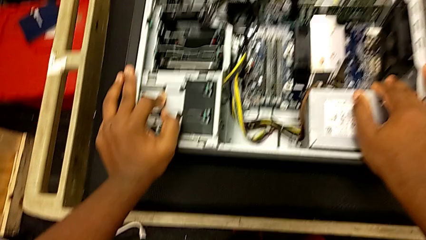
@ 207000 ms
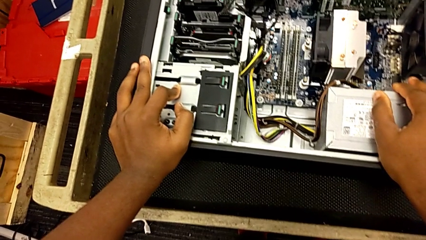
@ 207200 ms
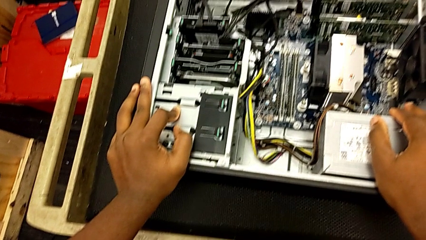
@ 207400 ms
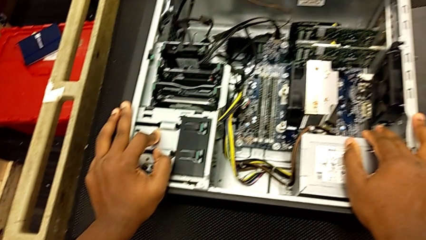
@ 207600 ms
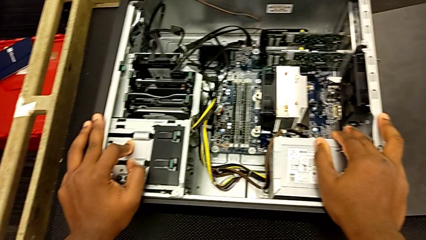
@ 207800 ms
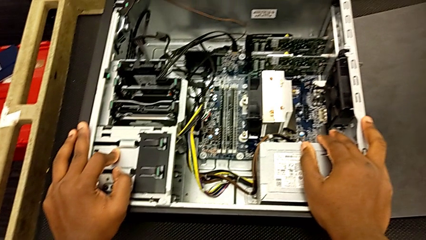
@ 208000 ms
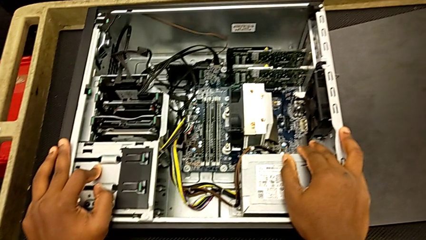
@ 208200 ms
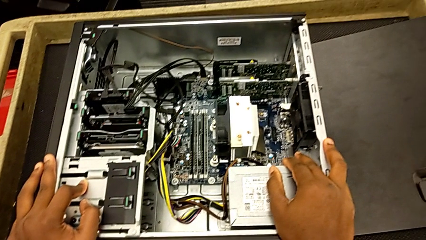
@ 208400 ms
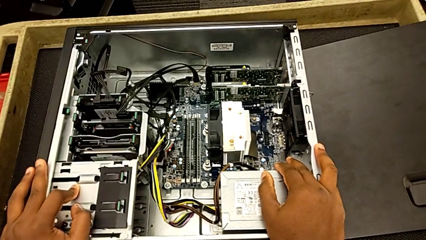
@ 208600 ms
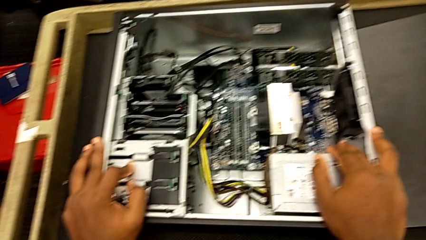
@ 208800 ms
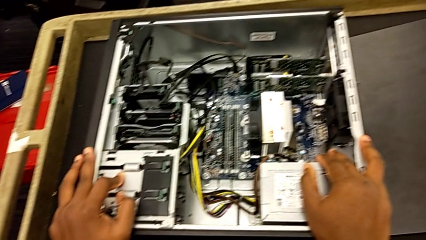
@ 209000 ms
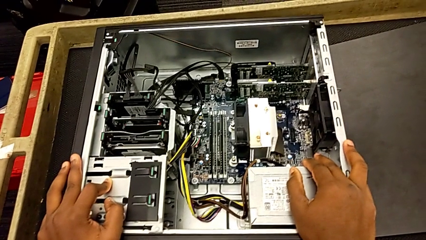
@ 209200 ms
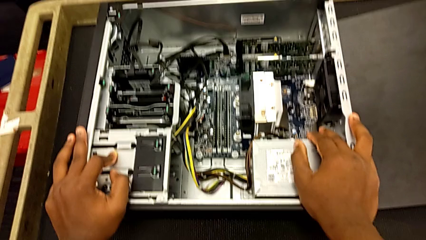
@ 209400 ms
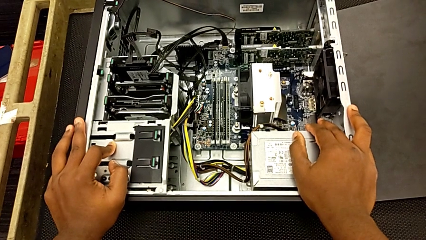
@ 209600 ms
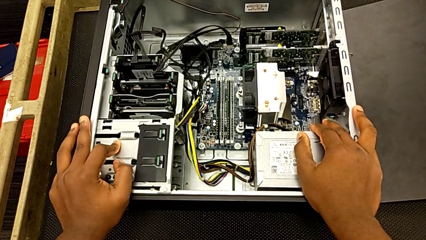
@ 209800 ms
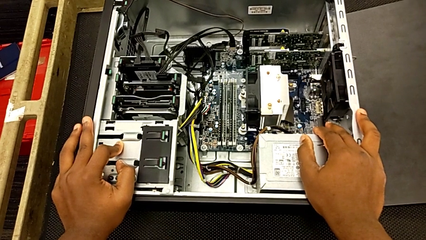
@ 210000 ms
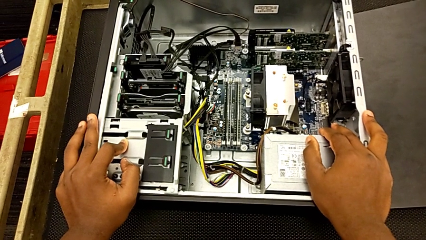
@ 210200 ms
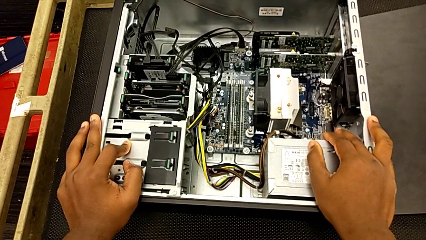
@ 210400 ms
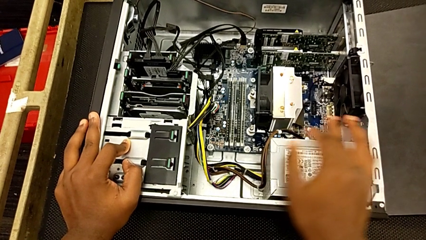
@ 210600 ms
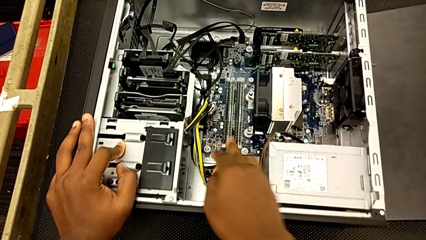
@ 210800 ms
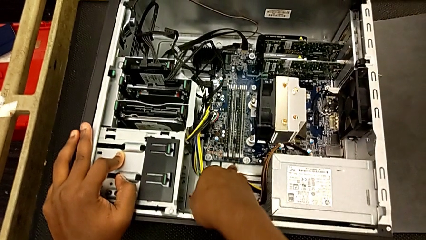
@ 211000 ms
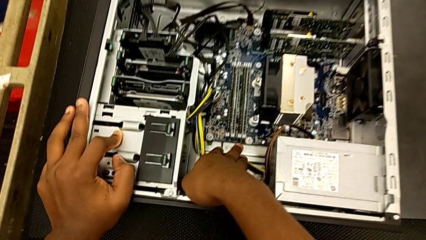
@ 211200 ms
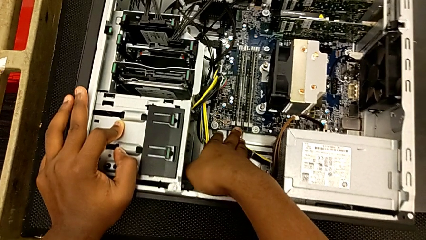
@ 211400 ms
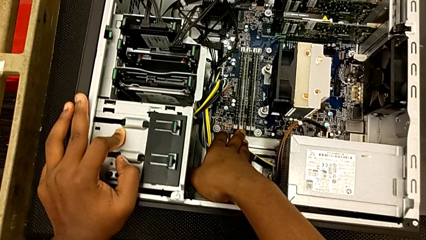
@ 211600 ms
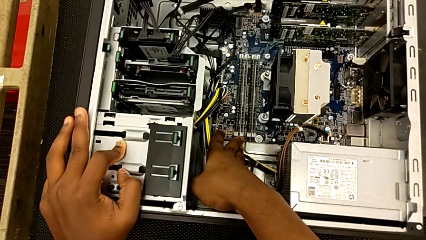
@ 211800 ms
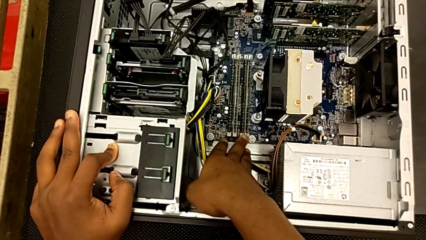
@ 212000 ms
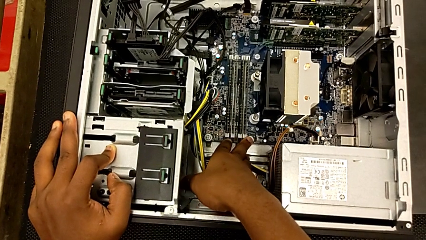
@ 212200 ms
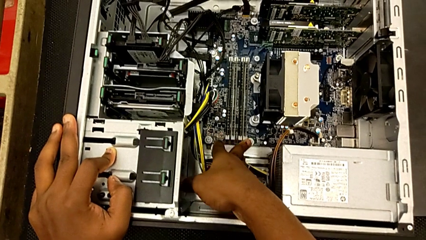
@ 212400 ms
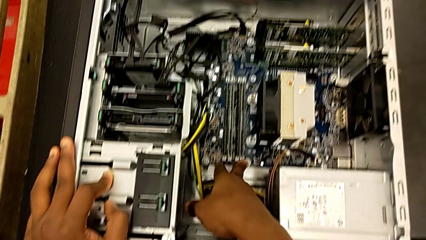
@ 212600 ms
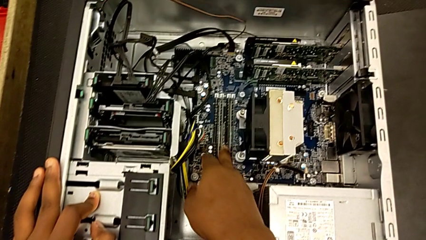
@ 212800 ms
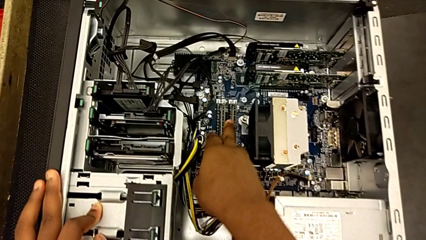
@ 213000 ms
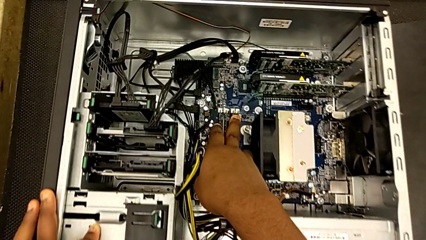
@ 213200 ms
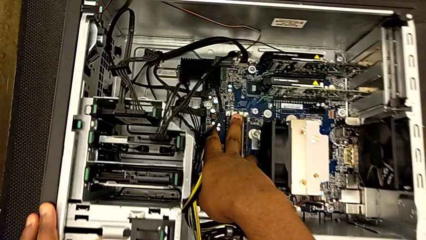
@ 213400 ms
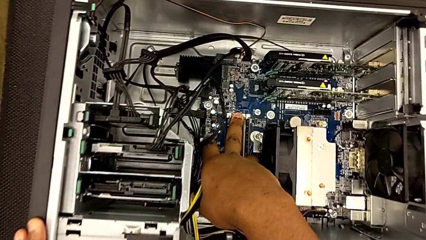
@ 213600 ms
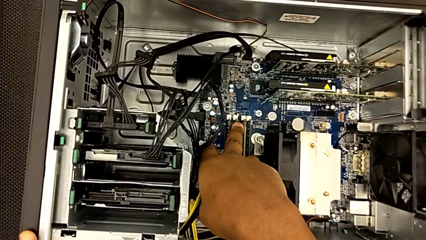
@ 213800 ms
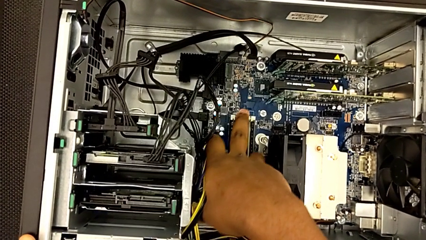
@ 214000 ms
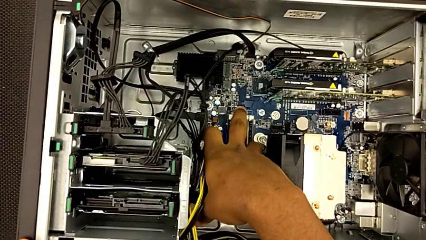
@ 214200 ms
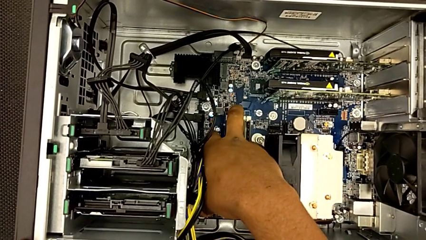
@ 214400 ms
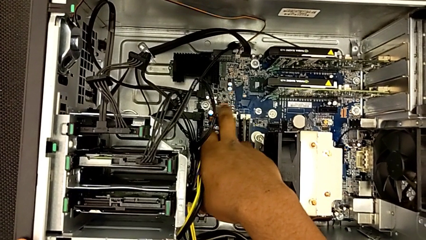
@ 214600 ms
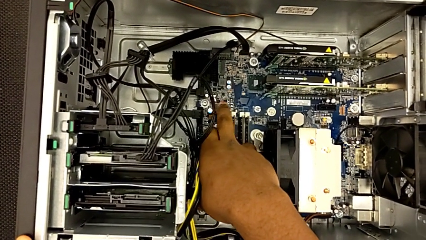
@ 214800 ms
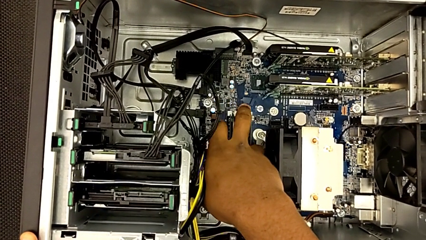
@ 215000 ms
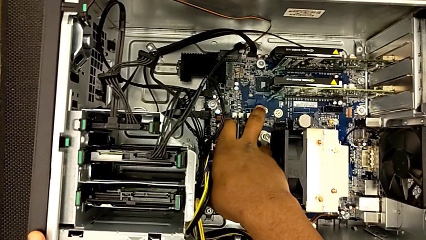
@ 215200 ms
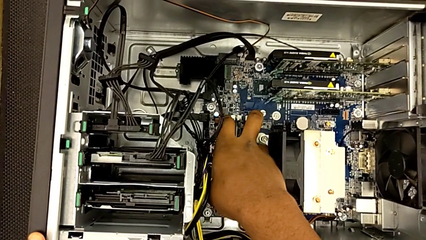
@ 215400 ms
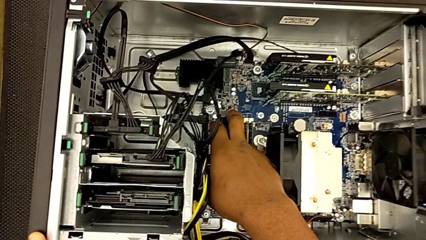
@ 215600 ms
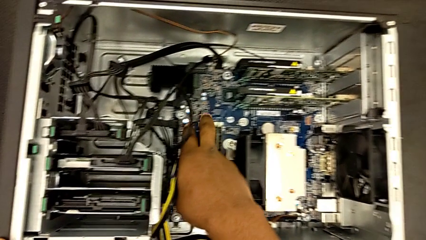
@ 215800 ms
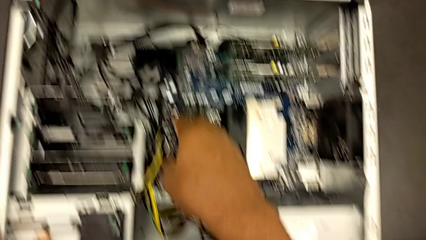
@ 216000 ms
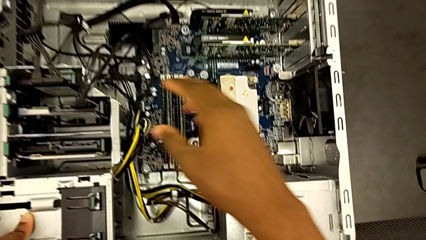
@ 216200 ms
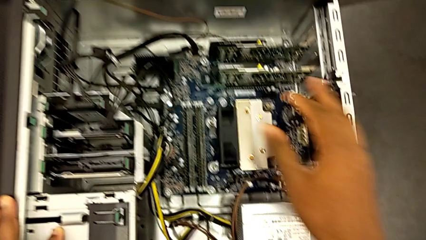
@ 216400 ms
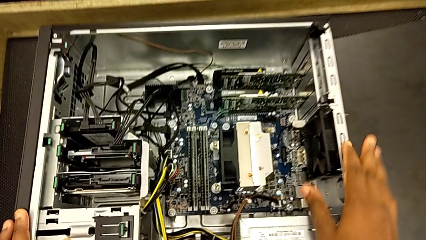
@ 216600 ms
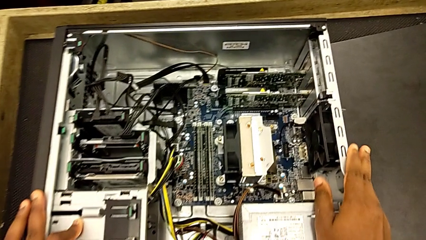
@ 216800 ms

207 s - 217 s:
The camera wearer is putting the RAM tabs back in place. They inspect the RAM.

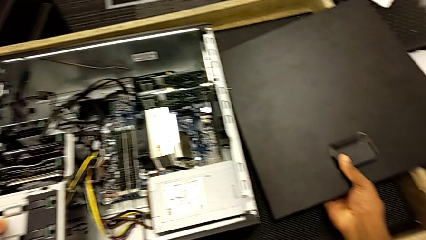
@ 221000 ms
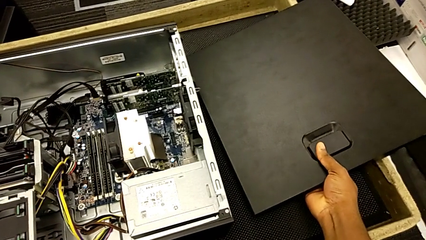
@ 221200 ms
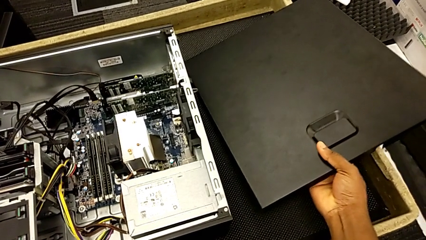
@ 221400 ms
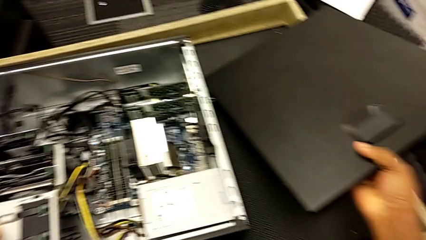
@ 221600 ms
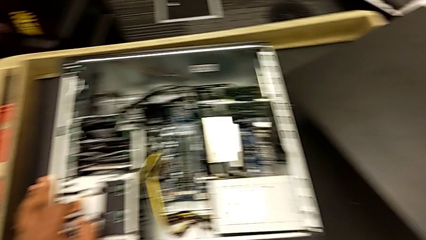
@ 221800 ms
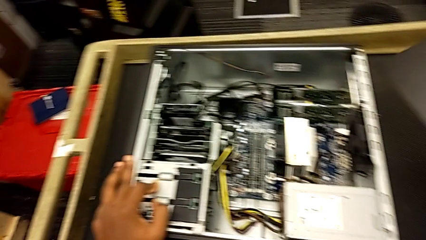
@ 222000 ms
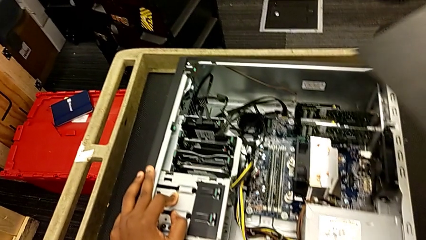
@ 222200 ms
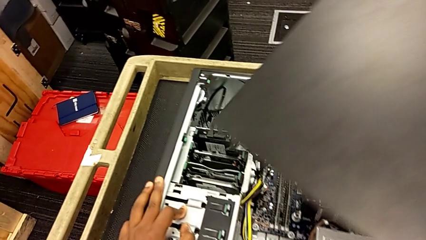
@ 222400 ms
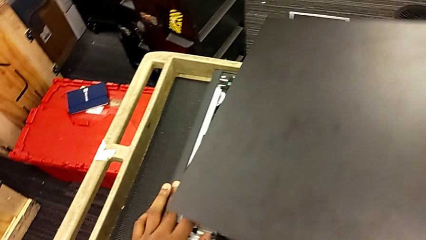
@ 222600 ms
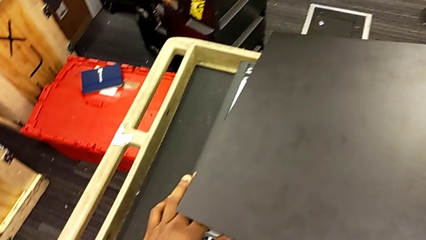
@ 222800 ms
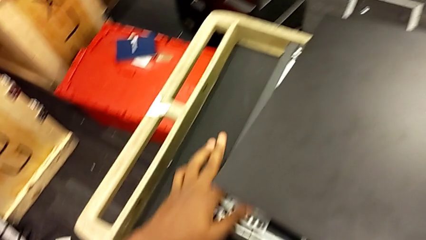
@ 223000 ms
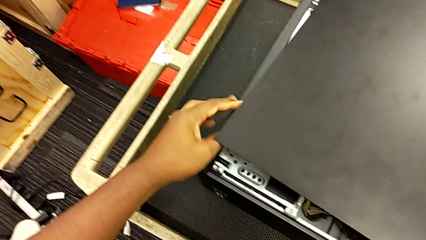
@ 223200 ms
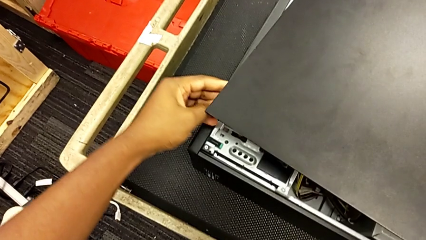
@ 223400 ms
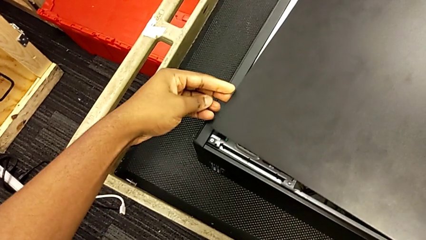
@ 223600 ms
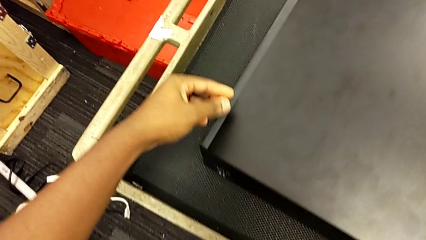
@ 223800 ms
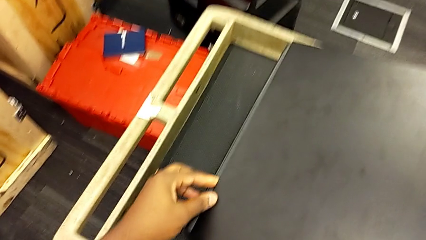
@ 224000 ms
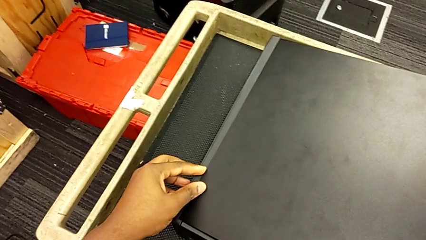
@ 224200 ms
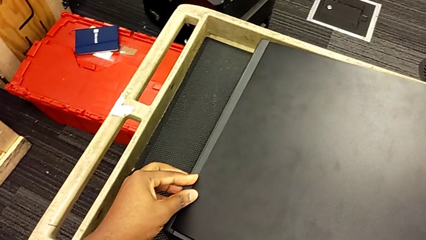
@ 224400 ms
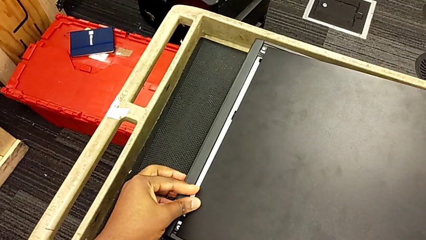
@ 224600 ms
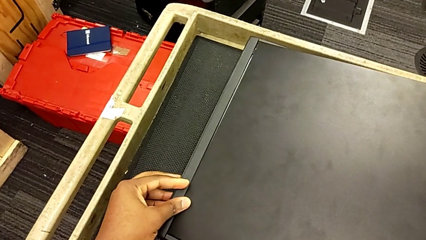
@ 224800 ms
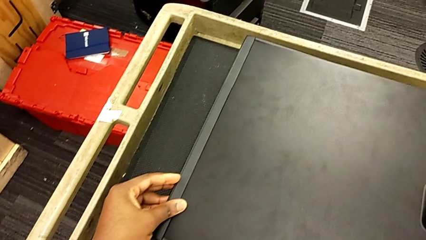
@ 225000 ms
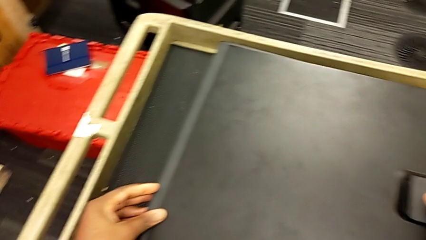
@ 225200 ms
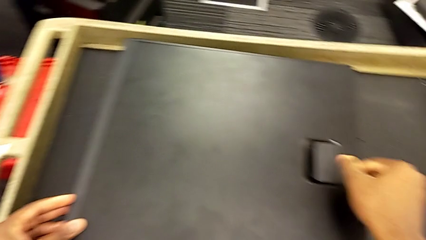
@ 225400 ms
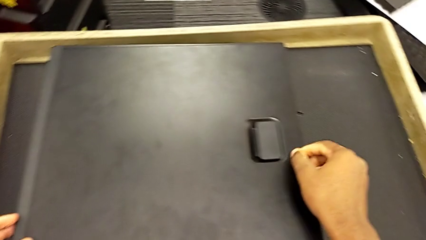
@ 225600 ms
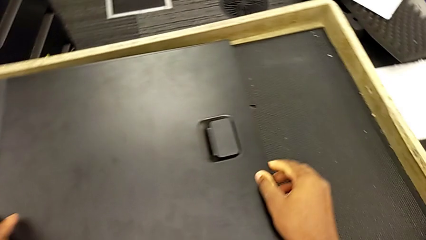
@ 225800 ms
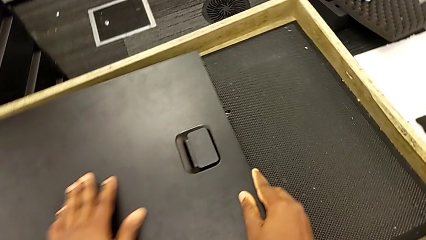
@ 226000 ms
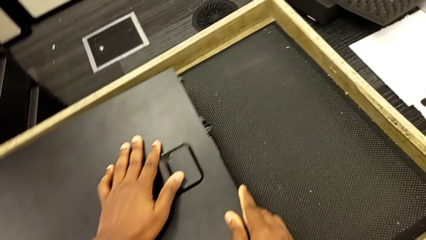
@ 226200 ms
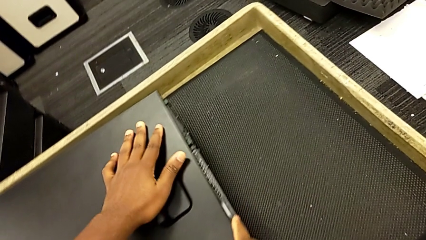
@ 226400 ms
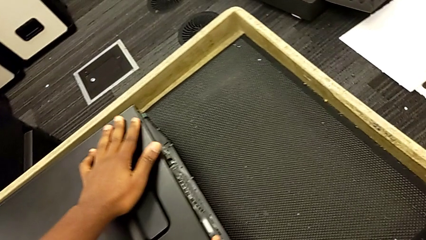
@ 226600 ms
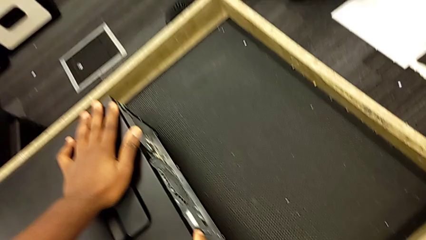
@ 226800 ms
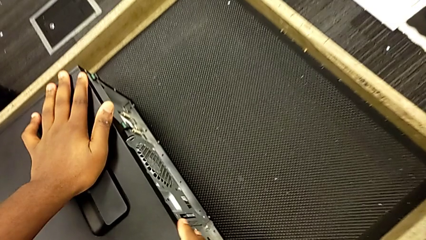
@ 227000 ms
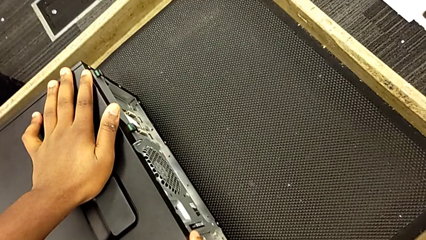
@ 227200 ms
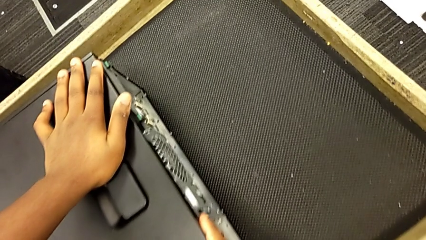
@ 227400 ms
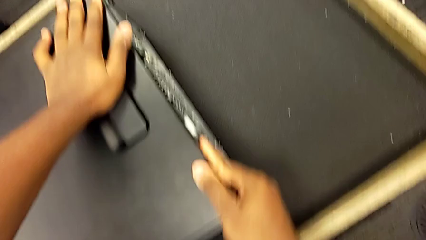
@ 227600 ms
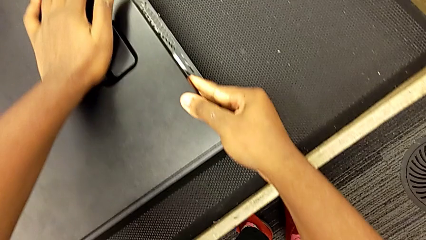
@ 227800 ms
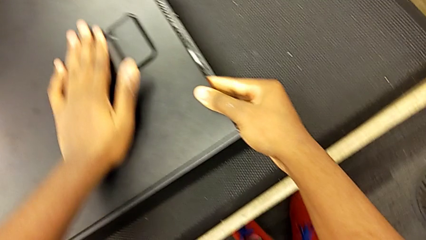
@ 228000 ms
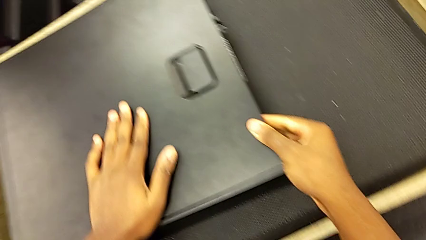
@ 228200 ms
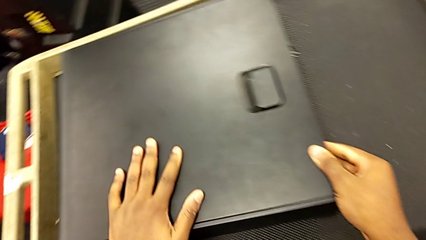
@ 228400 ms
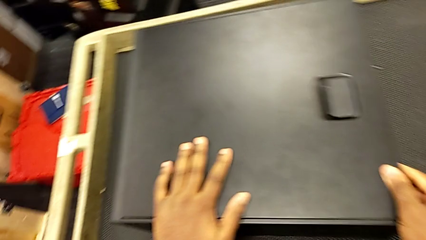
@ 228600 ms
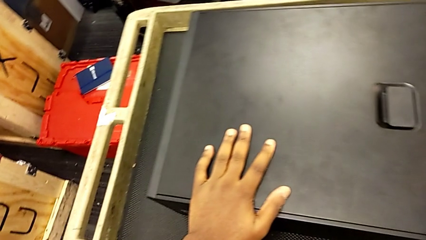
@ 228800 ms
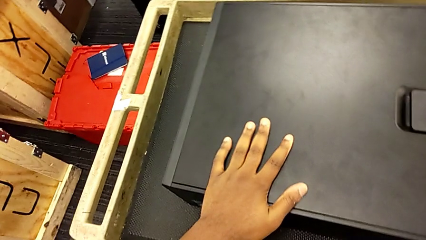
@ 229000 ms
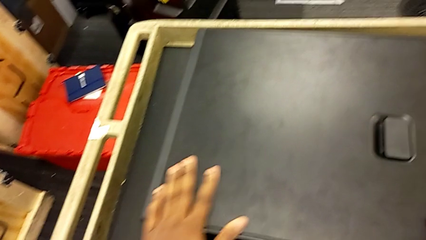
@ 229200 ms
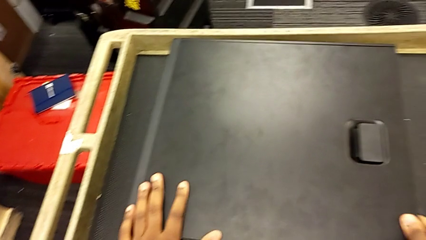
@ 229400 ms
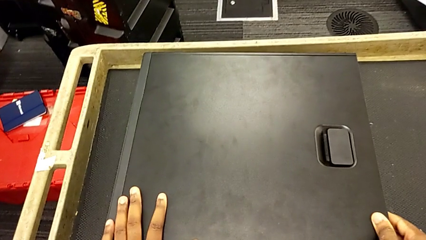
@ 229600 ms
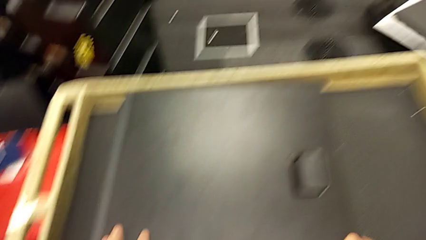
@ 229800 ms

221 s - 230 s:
The camera wearer closes the computer tower. They grab the cover, place it and lock it.
